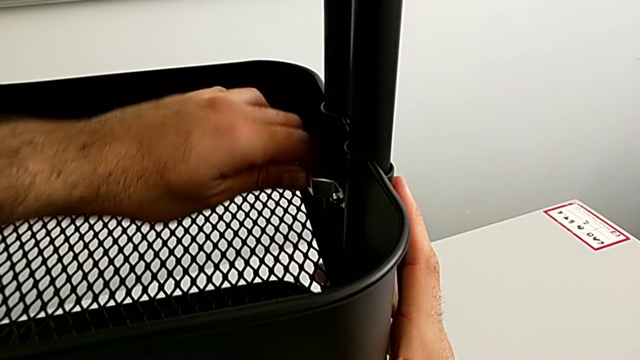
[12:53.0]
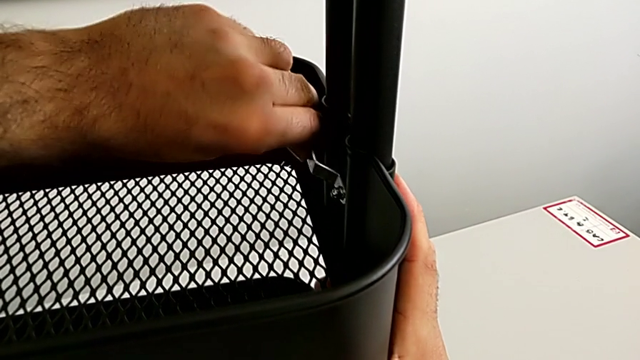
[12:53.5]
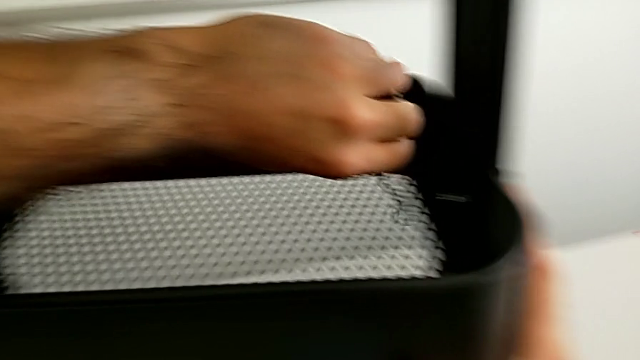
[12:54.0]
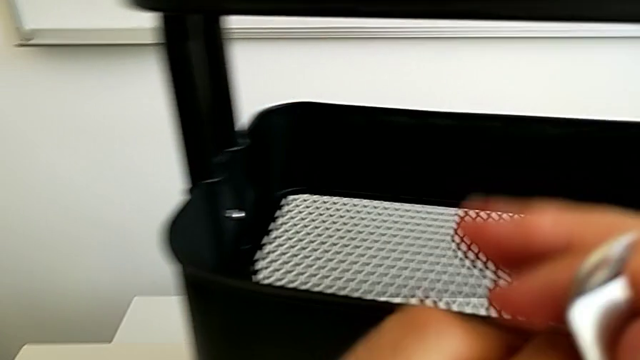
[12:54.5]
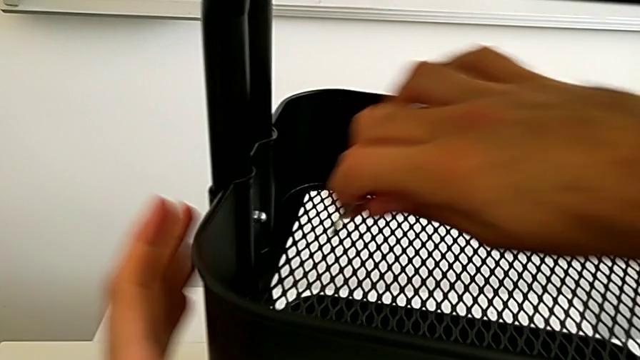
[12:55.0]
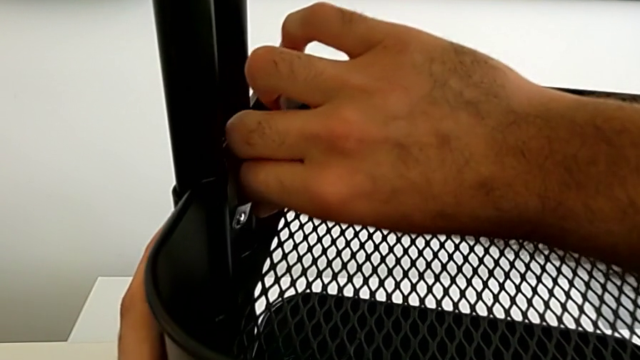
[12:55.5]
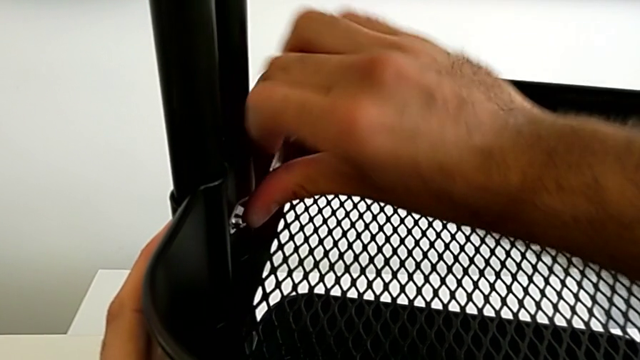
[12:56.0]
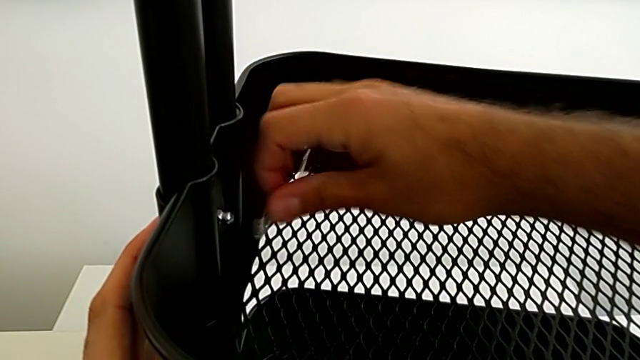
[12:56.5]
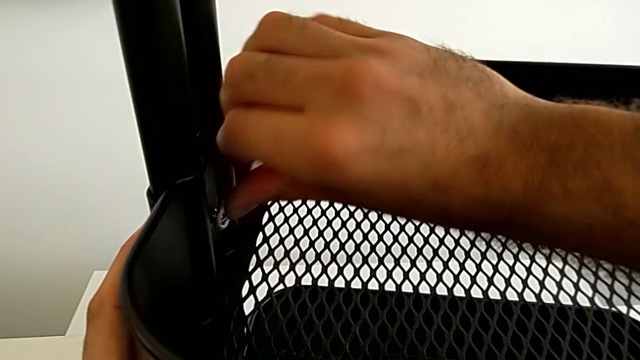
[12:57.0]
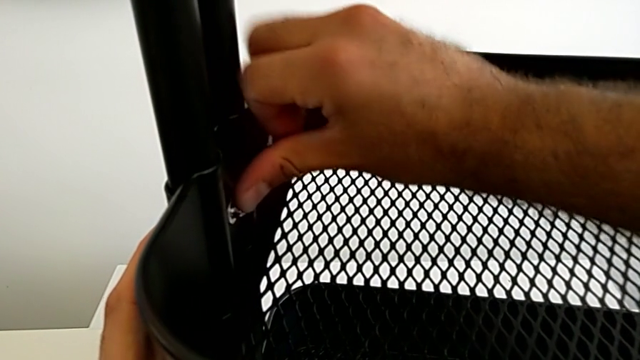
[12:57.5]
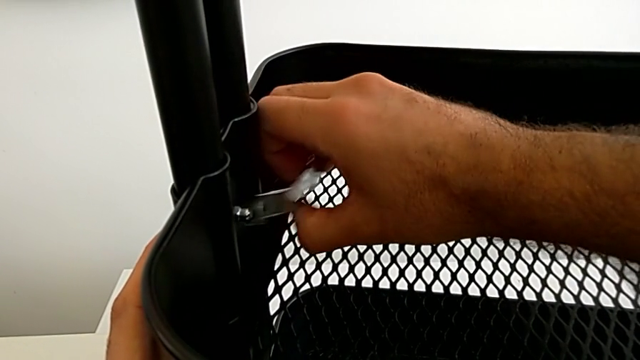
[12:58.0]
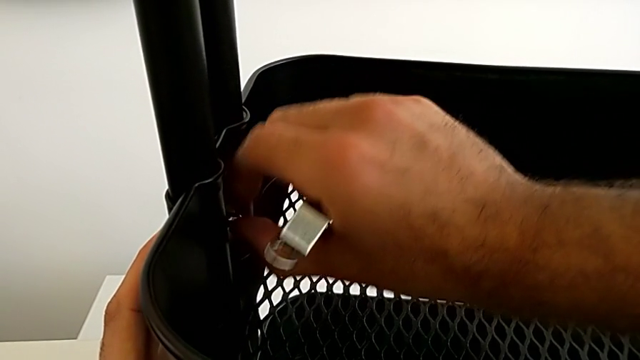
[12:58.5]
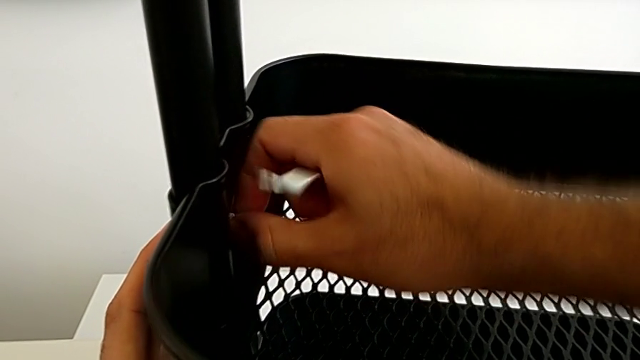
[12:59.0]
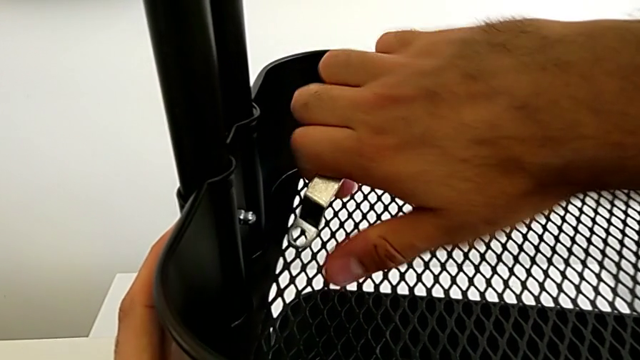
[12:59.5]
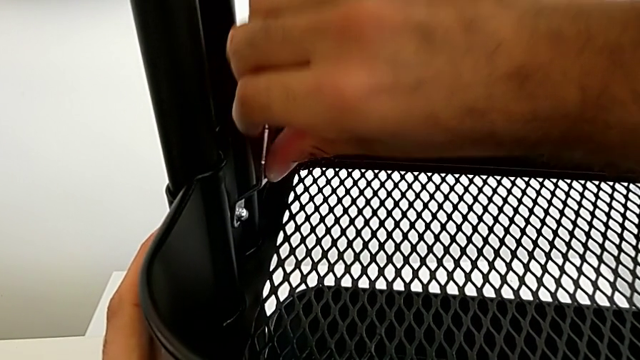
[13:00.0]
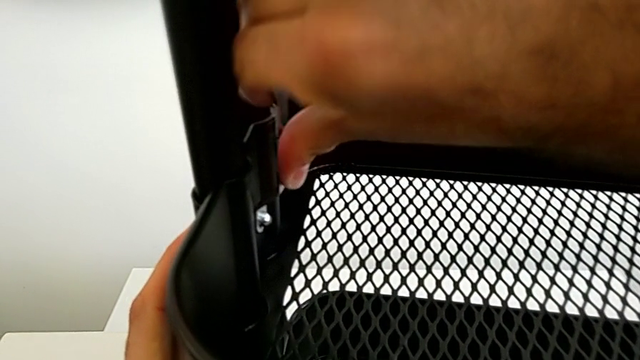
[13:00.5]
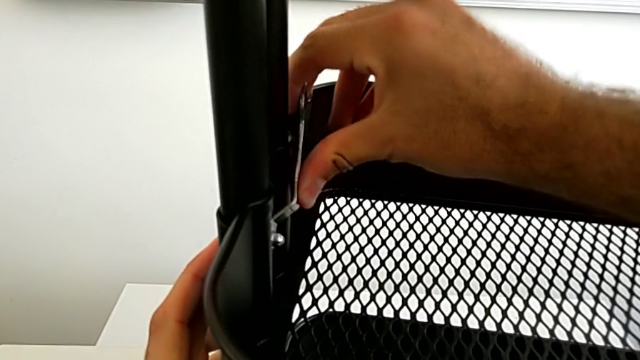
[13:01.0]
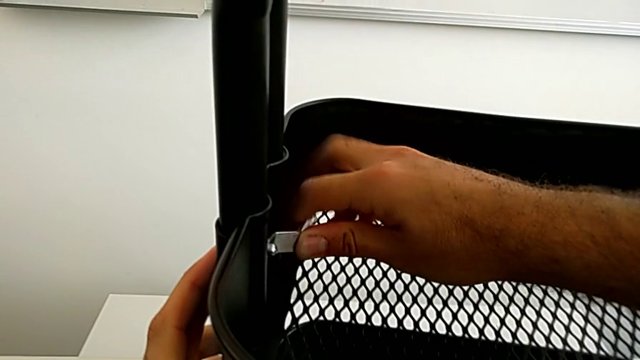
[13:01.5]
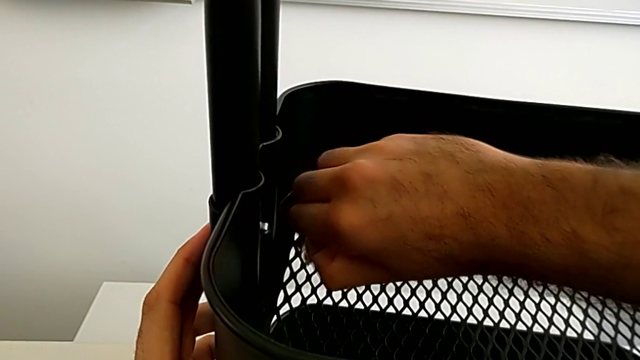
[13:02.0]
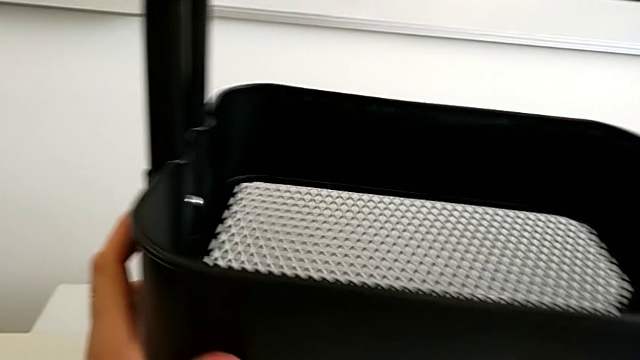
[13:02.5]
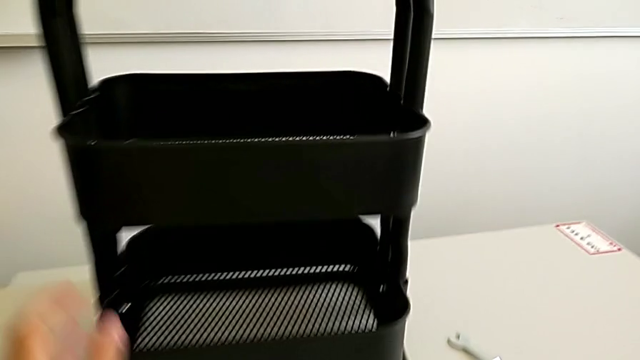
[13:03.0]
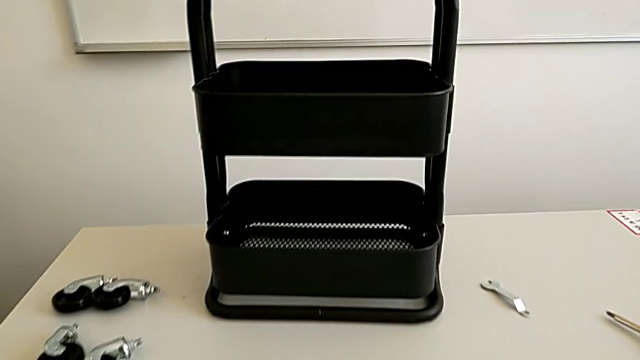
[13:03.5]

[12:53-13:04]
The camera wearer is assembling the fifth bracket with a bolt and a hexagon cap nut. They screw the sixth hexagon cap nut and screw the fifth hexagon cap nut.

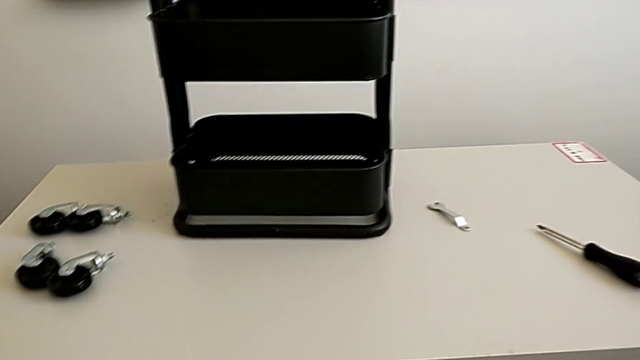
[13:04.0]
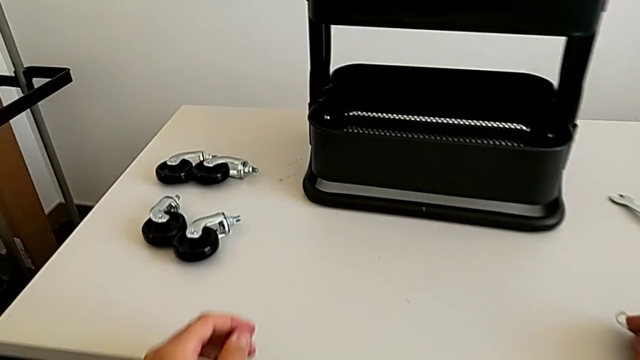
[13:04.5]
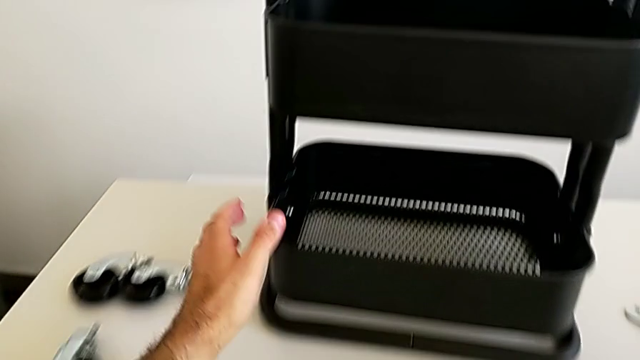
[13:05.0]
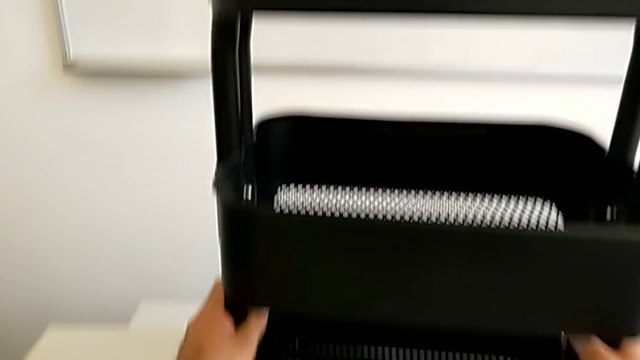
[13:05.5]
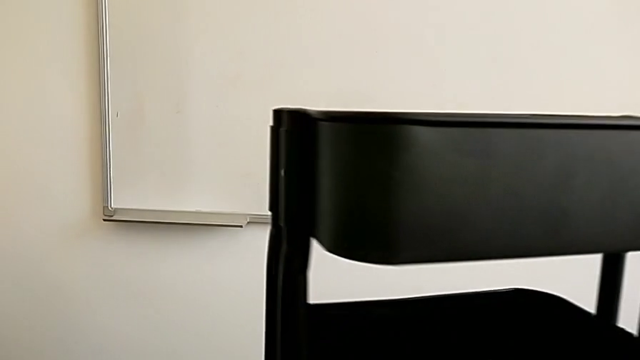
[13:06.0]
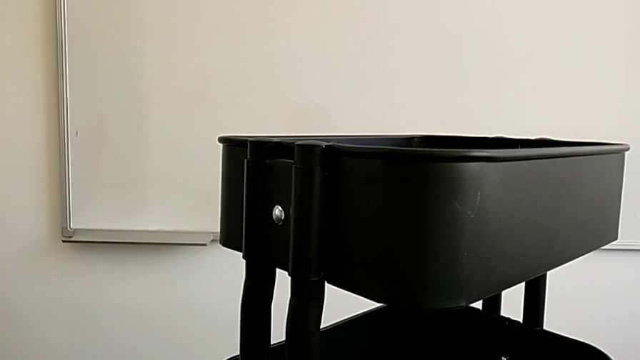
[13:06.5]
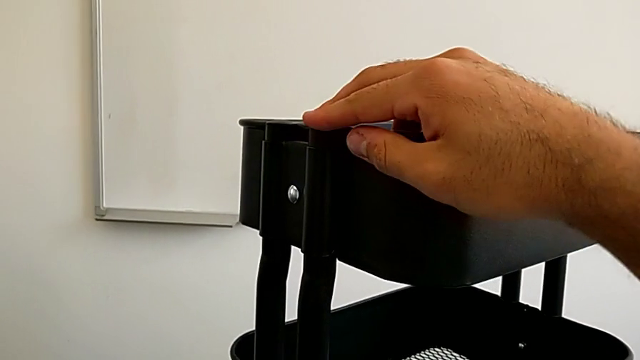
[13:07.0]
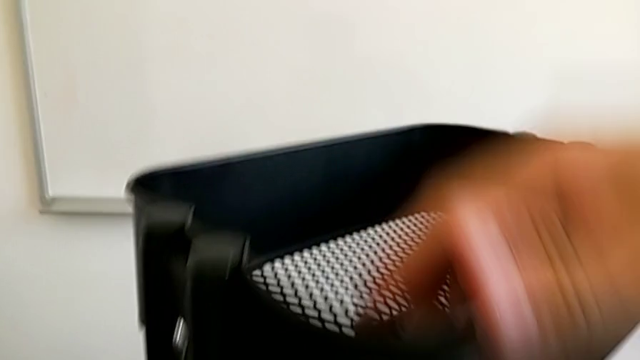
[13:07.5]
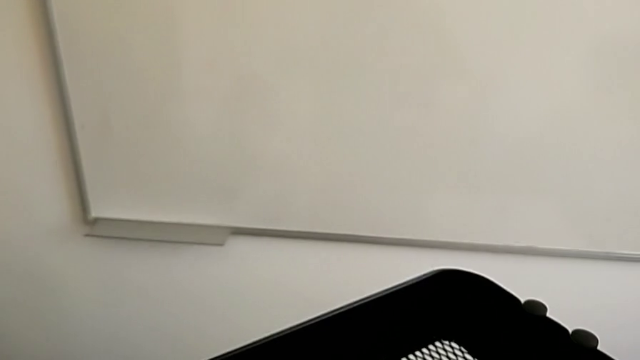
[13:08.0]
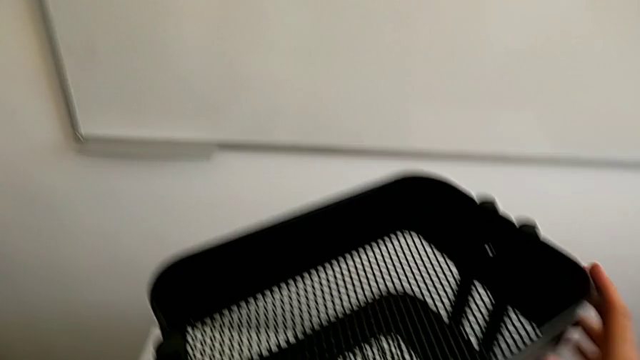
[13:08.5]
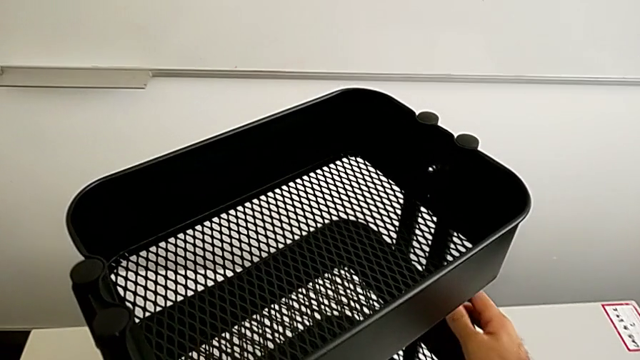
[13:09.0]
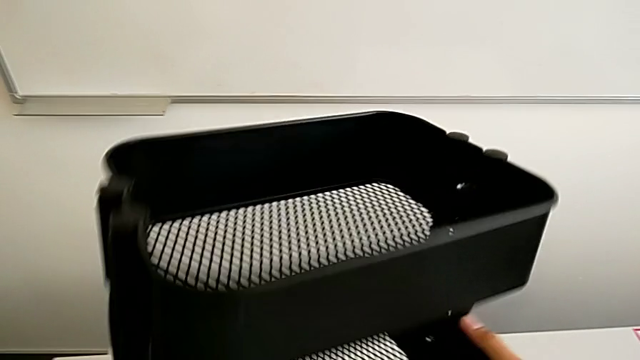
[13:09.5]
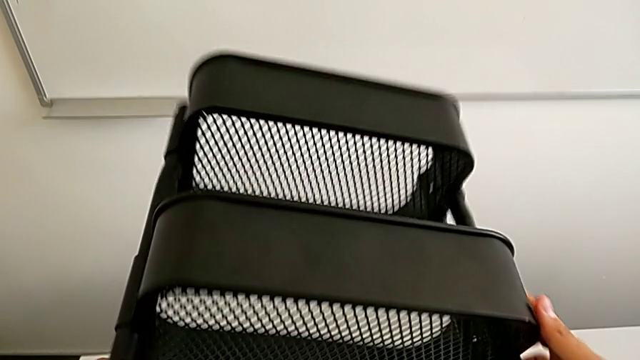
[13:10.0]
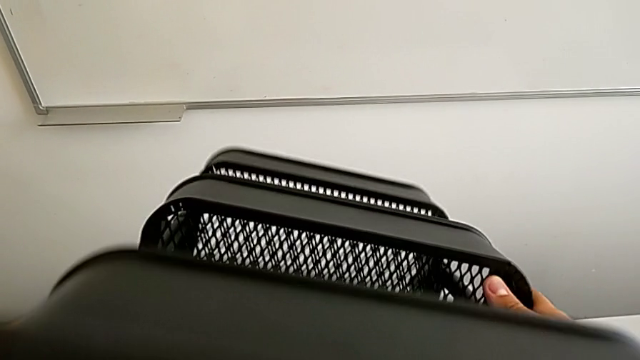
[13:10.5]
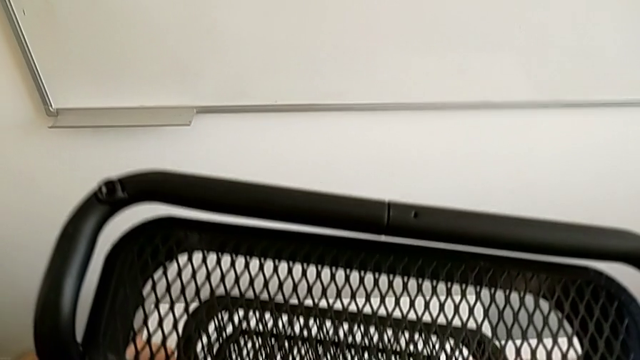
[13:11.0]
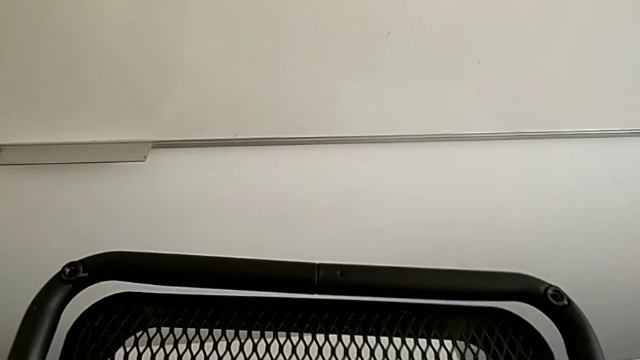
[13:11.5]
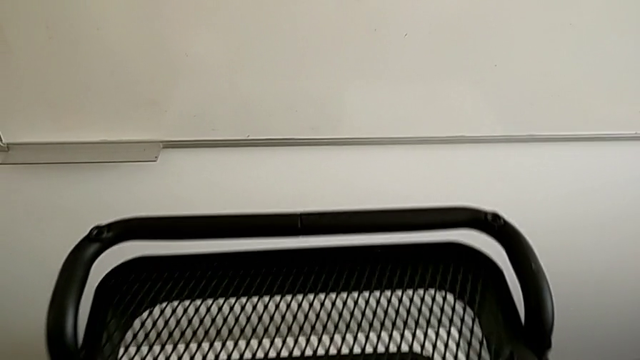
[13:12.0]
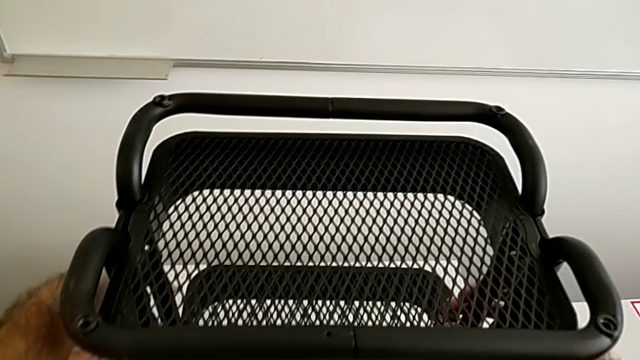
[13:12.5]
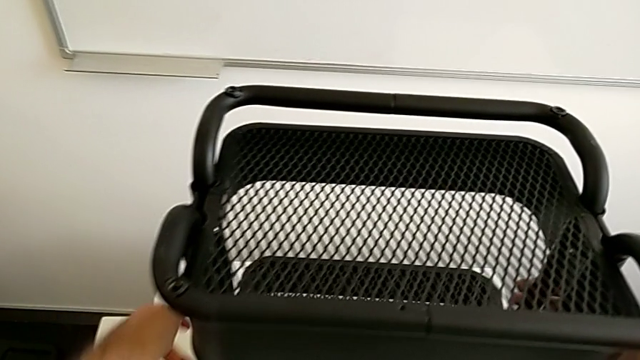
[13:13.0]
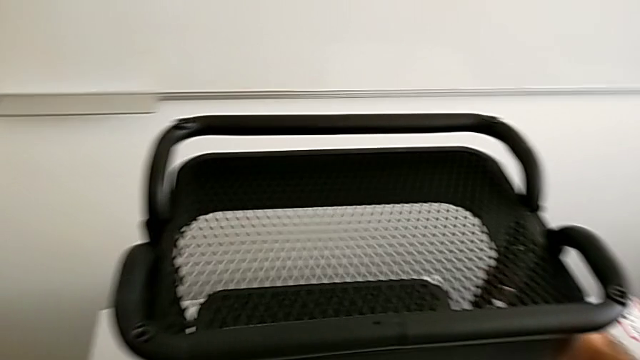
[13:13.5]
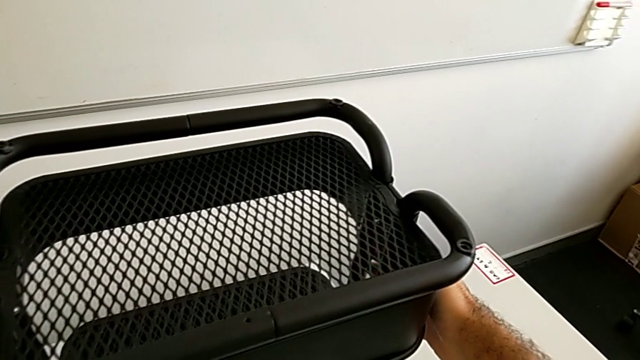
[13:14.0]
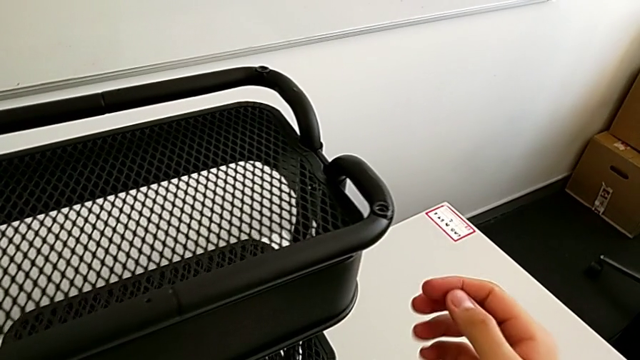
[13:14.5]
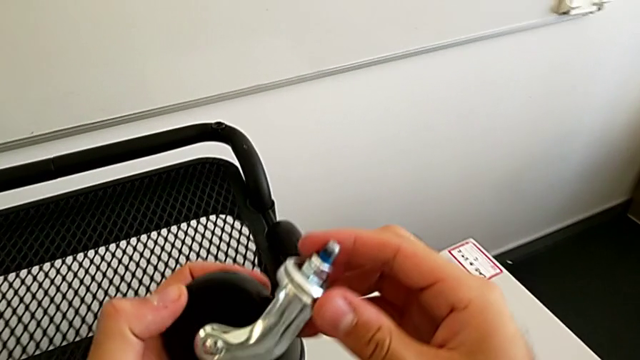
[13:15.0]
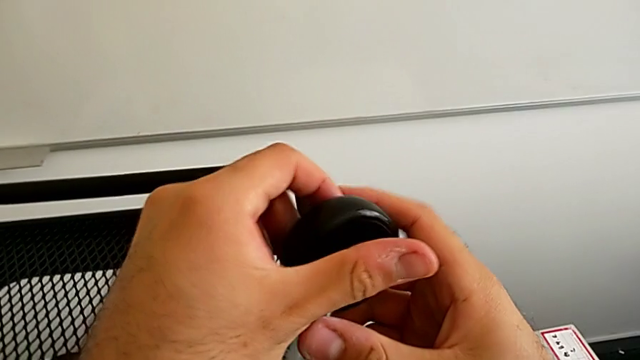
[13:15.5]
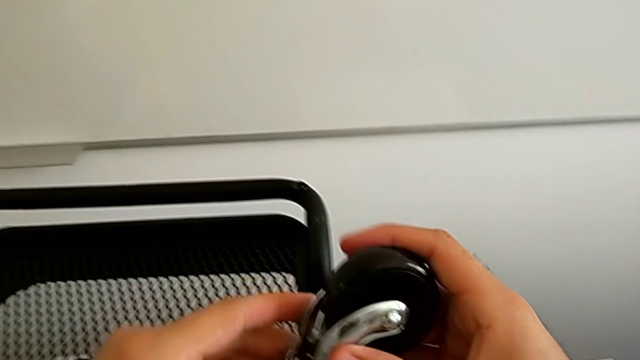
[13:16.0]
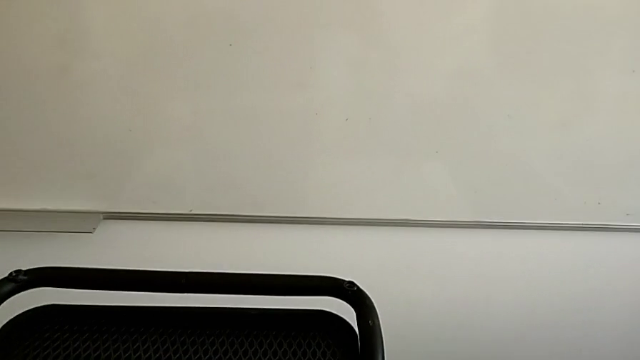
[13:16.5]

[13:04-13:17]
The camera wearer is assembling the first wheel into the base frame. They place the little spanner wrench, rotate the black grid tray, flip it, grab the first wheel and insert it.
